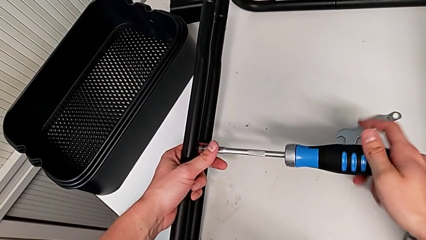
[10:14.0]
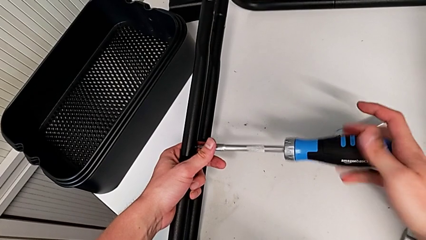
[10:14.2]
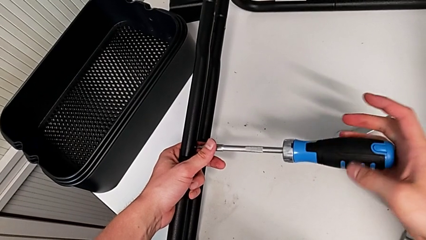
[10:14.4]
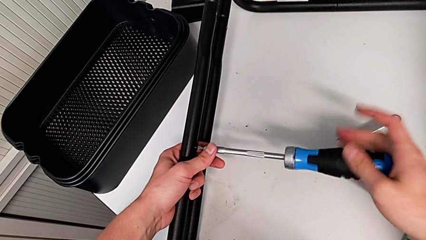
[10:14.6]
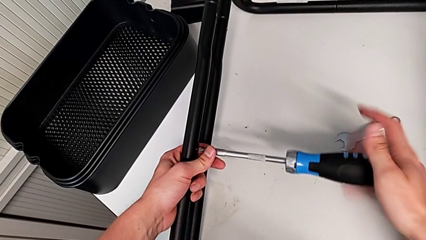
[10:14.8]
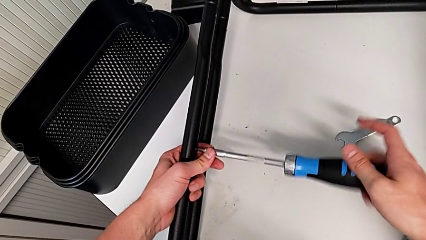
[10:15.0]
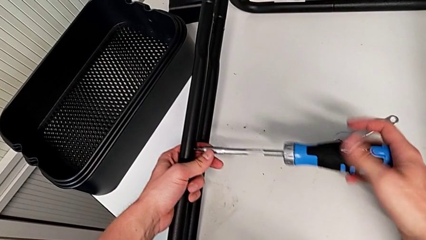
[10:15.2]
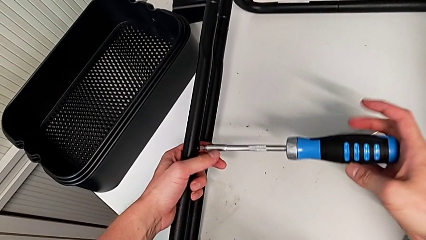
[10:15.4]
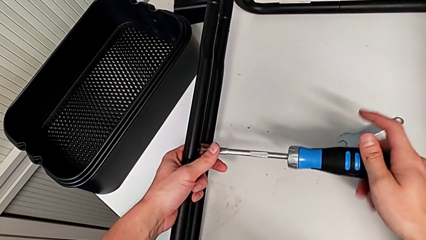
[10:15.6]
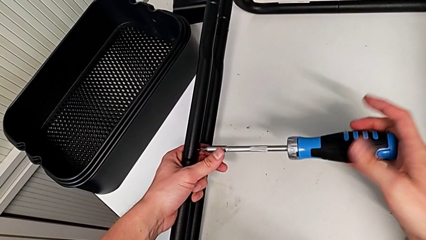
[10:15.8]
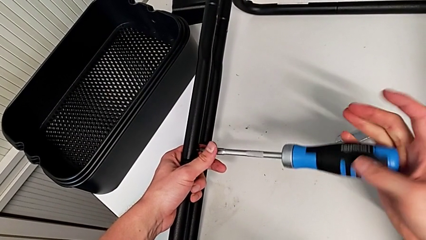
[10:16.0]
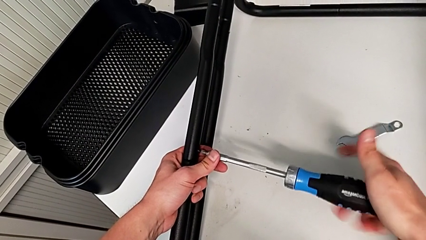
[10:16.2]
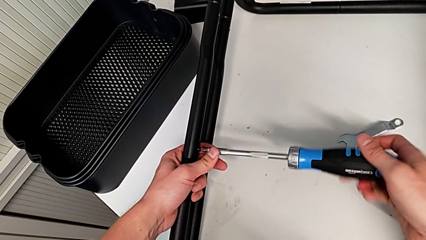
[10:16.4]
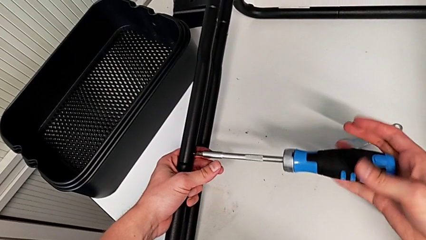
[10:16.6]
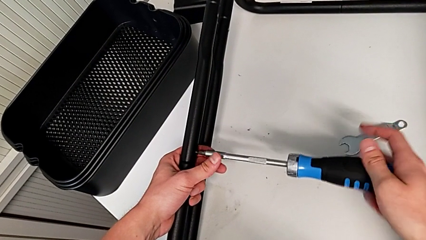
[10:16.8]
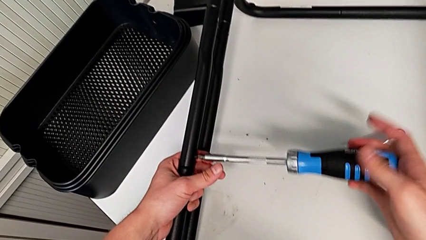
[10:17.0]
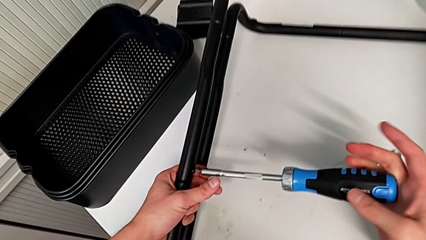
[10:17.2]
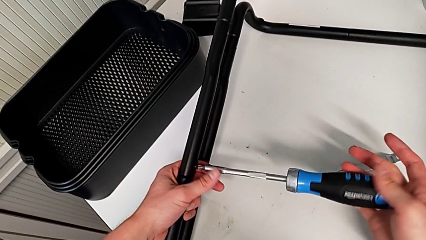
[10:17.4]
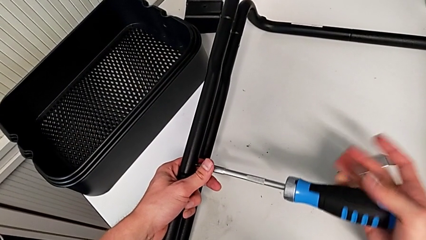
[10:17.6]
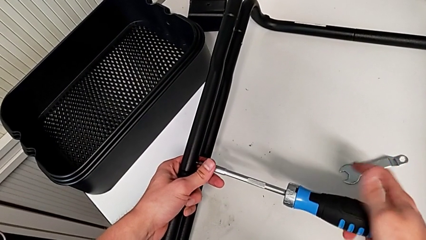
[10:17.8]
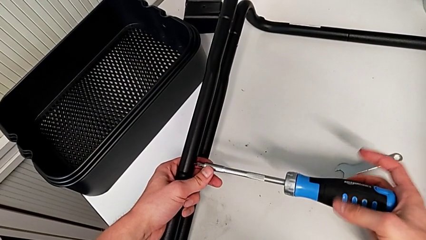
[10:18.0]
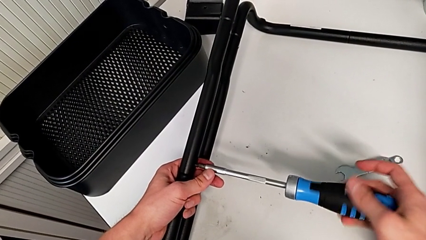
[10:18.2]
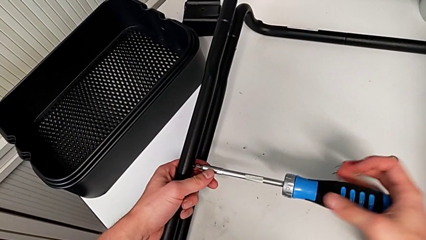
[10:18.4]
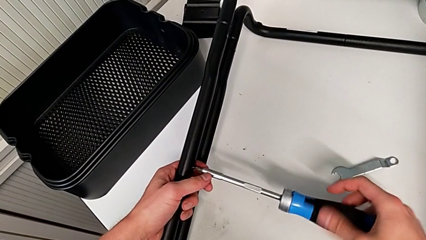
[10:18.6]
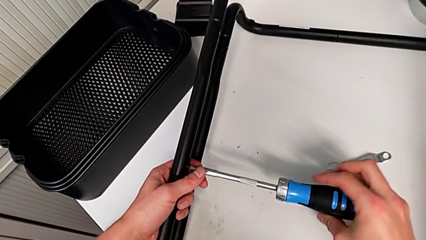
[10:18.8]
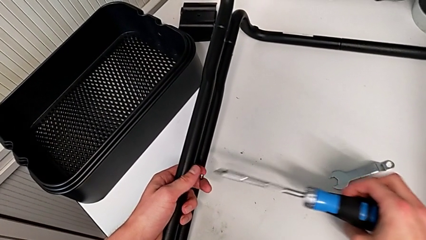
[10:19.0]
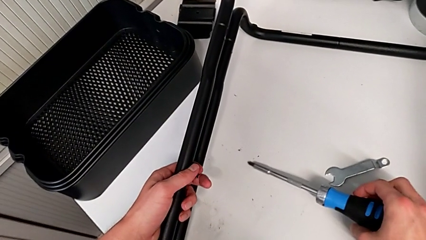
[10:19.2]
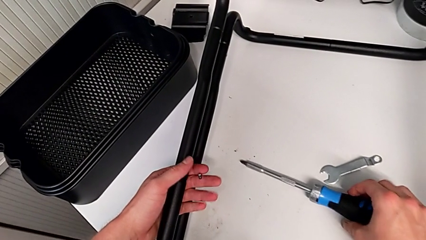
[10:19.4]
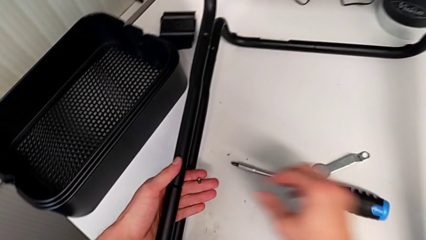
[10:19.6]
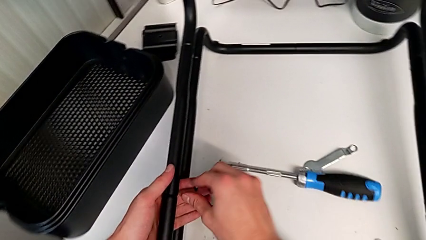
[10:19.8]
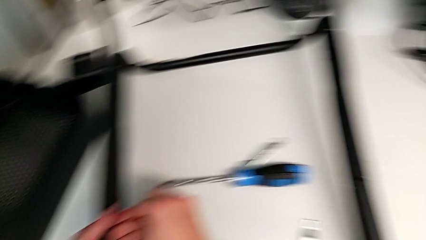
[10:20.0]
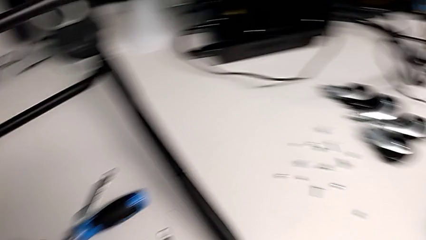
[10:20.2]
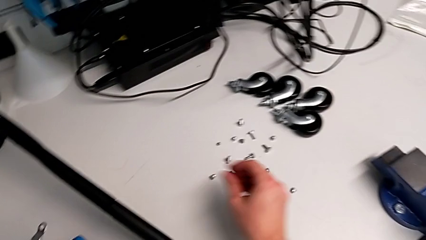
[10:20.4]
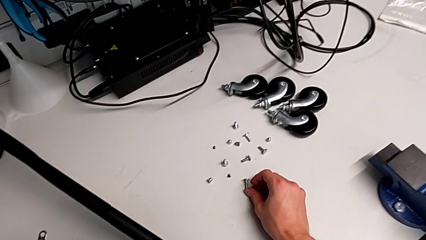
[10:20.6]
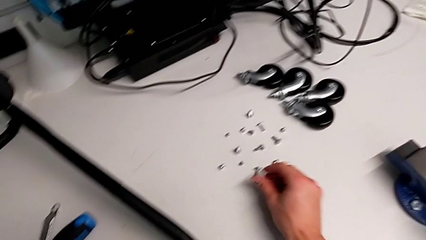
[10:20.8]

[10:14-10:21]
The camera wearer is unscrewing the first screw from the second leg of the furniture. They keep unscrewing the screw and withdraw it.

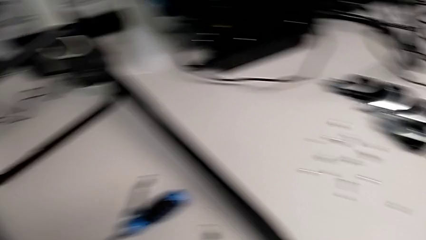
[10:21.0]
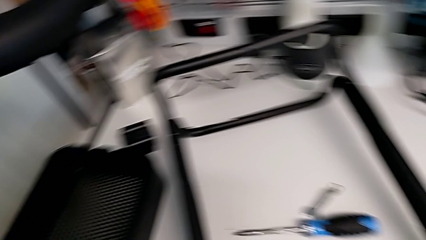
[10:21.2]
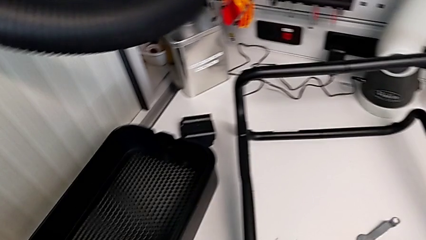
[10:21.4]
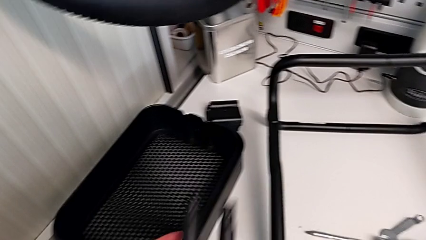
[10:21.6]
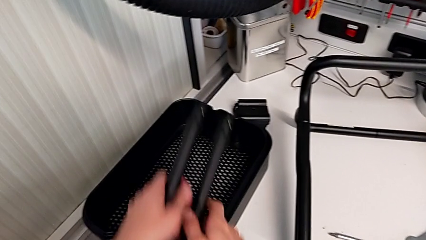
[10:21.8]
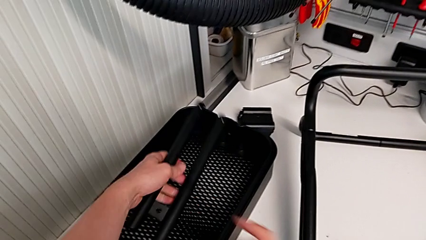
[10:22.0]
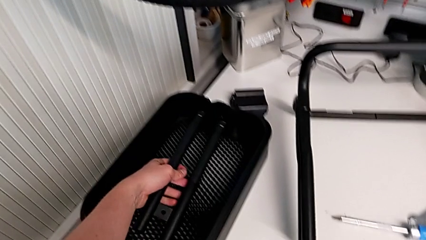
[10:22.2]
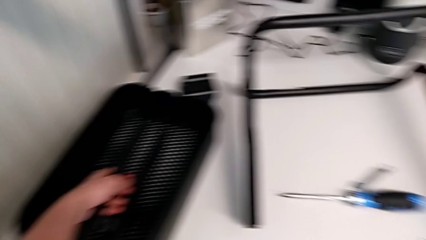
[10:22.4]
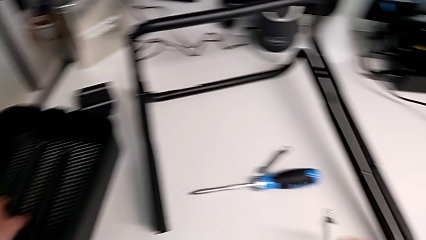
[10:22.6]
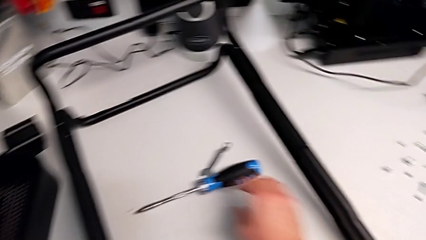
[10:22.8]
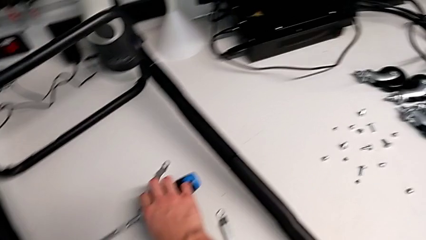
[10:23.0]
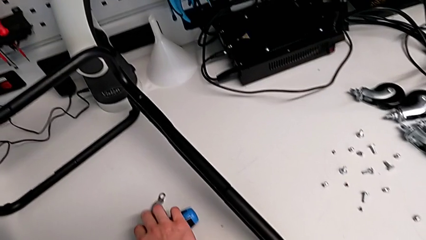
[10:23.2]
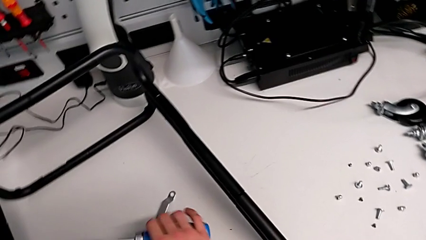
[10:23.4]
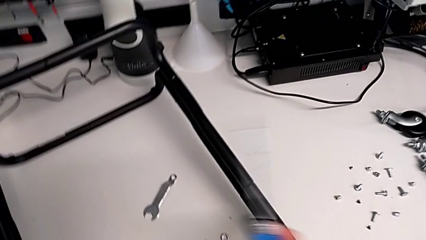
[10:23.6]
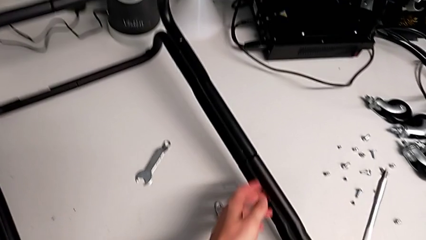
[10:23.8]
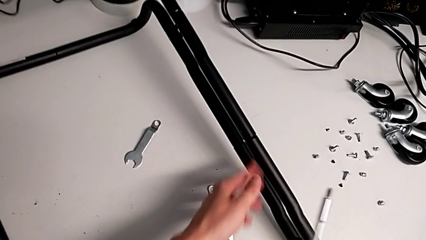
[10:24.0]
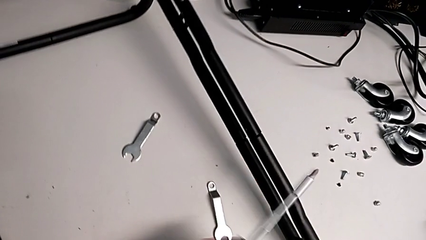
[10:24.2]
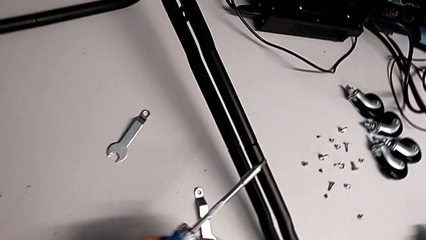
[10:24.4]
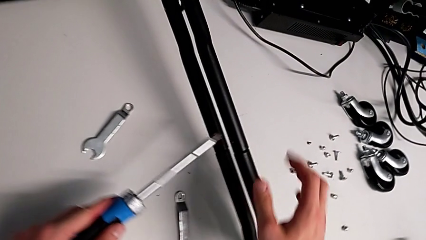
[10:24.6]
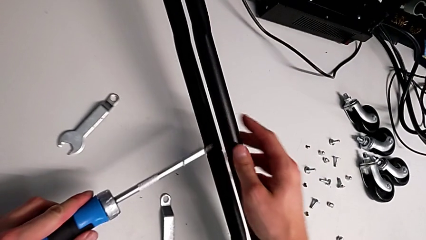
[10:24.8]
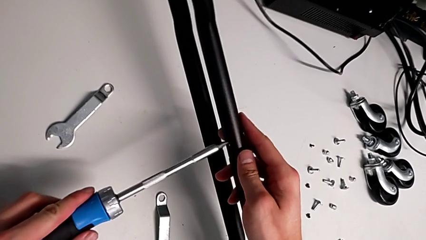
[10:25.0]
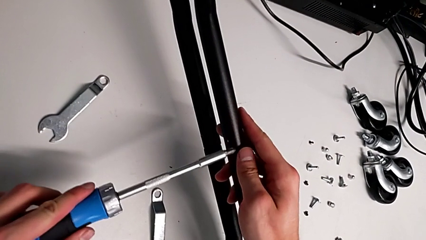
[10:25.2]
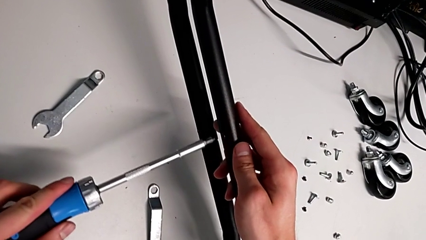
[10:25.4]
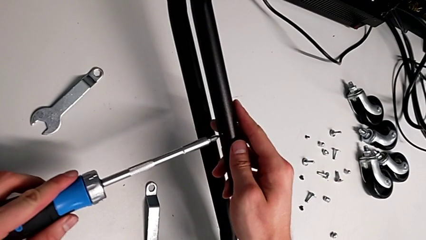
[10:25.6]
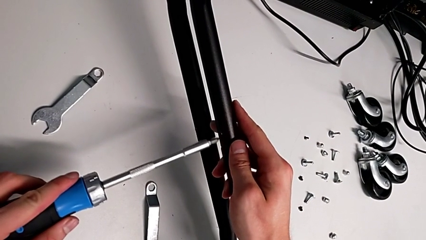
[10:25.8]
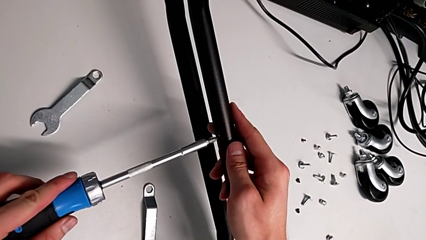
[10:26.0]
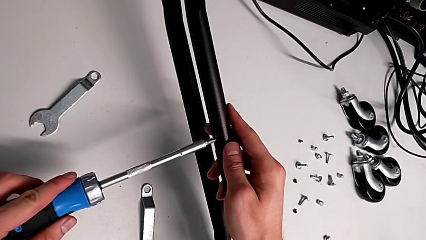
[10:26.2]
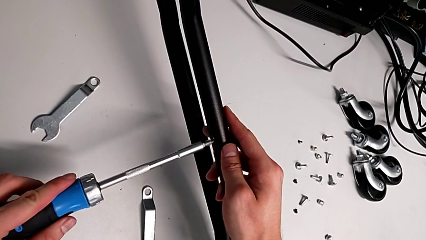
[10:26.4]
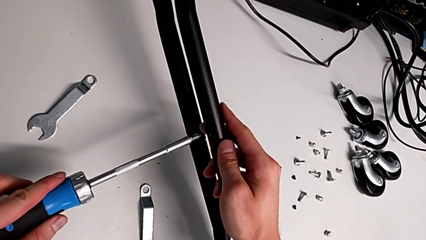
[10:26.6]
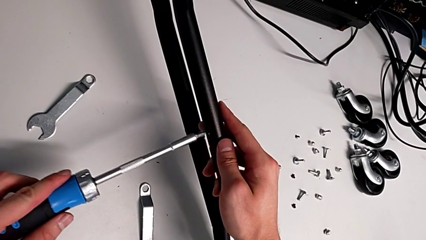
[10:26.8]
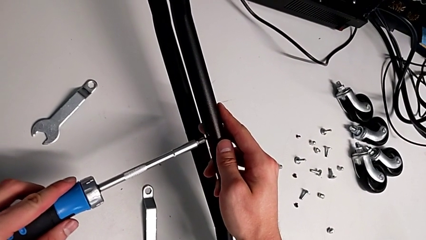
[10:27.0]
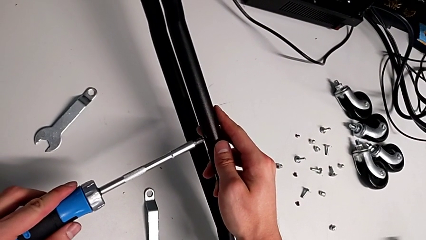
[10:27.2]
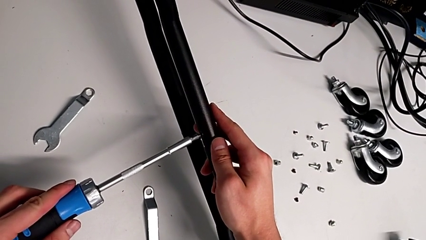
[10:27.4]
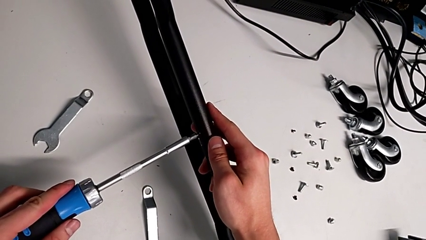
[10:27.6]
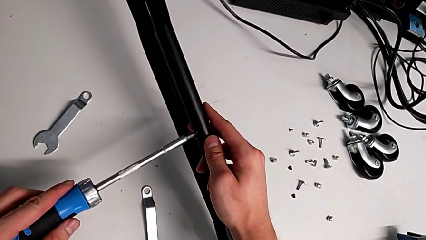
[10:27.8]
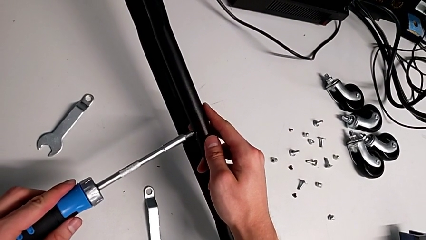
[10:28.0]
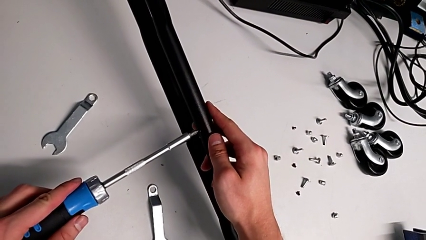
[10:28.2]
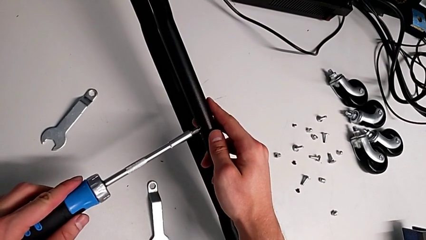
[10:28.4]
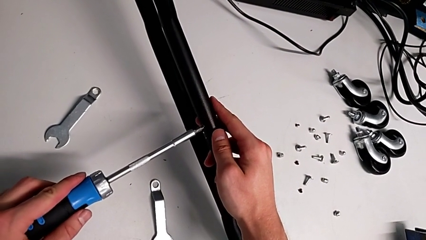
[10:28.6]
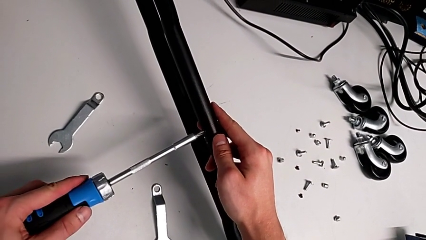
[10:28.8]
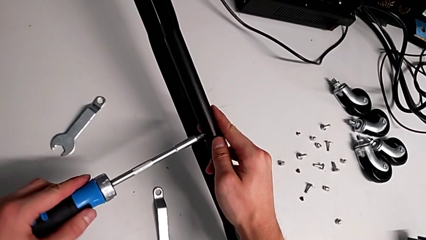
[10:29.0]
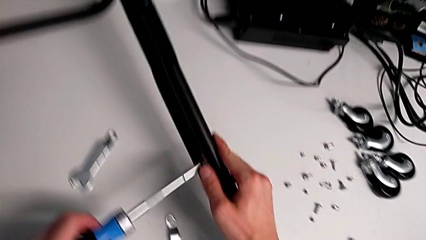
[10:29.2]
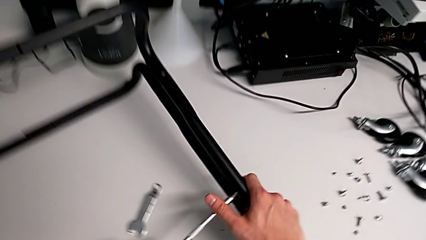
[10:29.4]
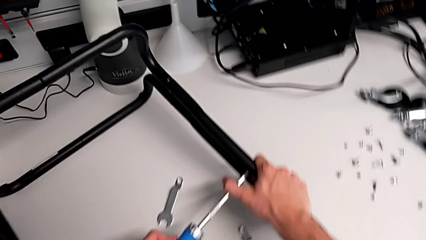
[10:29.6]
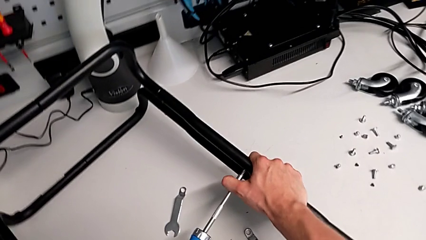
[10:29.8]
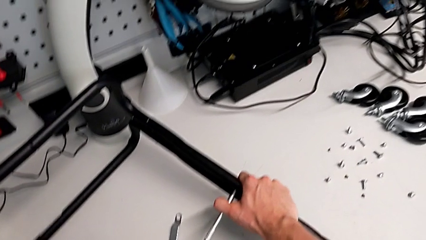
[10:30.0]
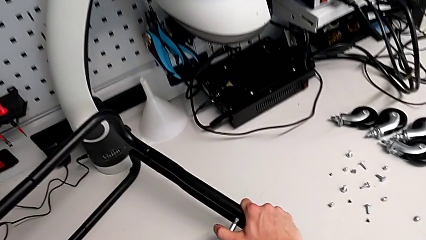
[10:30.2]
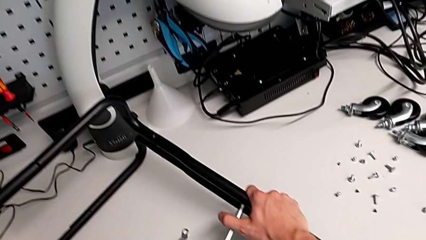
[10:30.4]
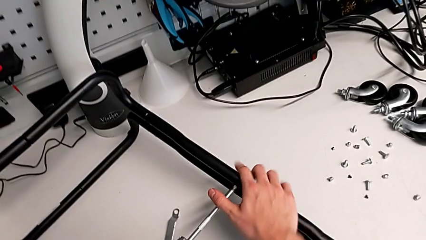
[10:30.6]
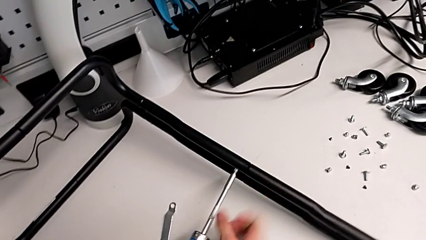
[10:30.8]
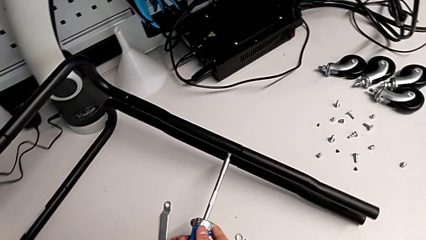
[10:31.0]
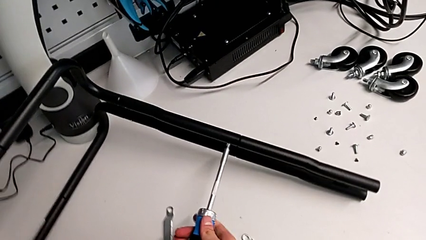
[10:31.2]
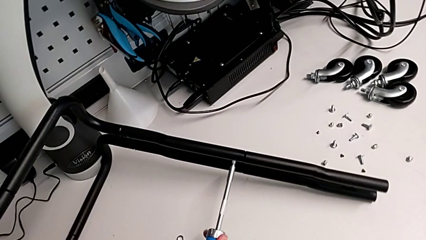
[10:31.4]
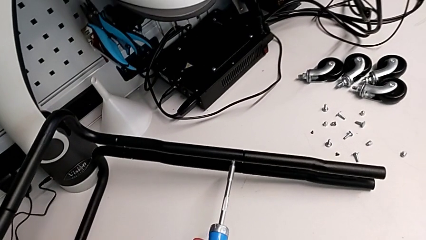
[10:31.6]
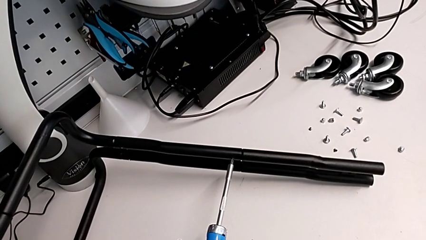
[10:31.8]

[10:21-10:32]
The camera wearer is unscrewing the first screw from the third leg of the furniture. They grab the screwdriver and begin to unscrew the screw.
